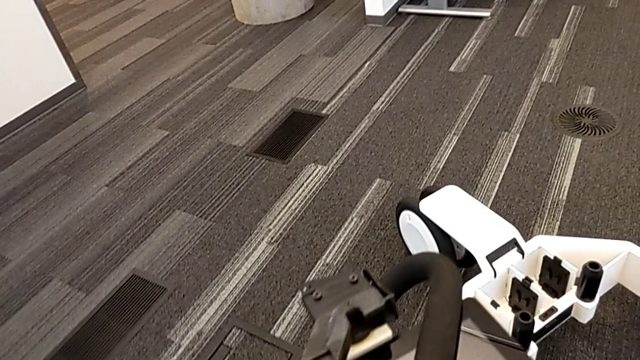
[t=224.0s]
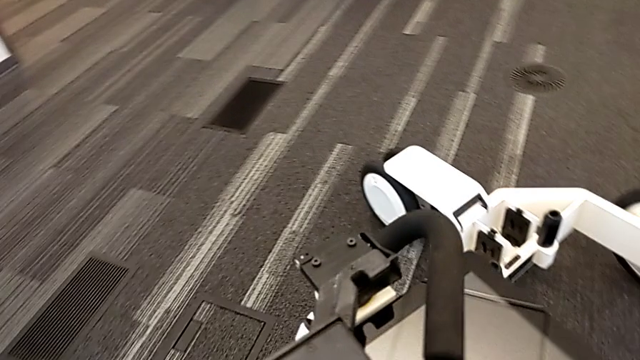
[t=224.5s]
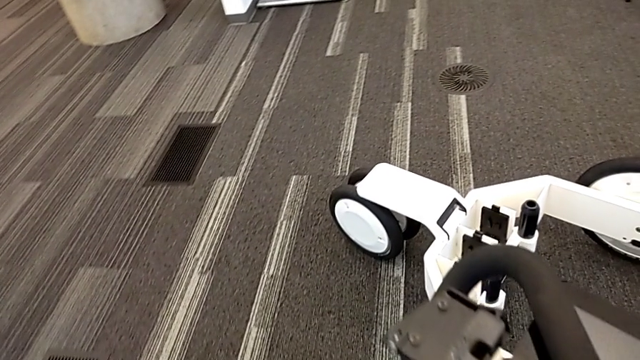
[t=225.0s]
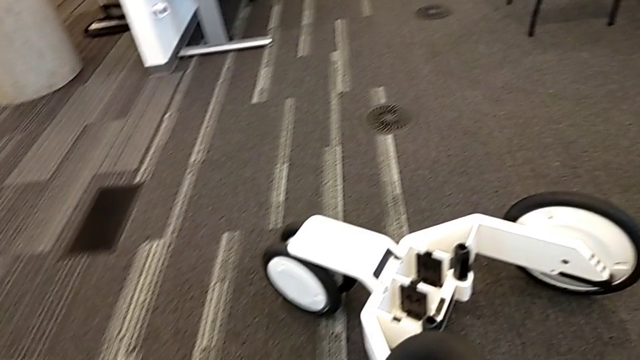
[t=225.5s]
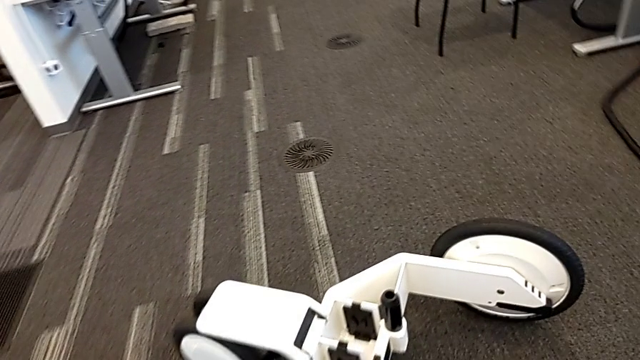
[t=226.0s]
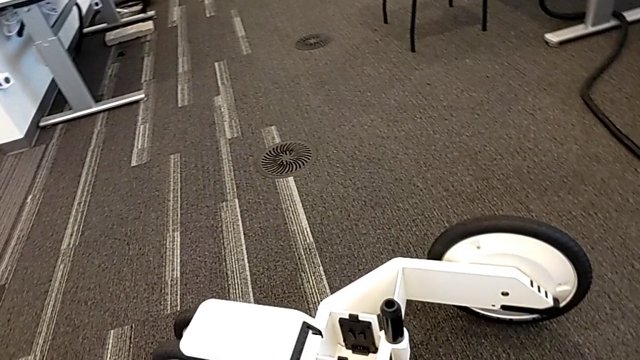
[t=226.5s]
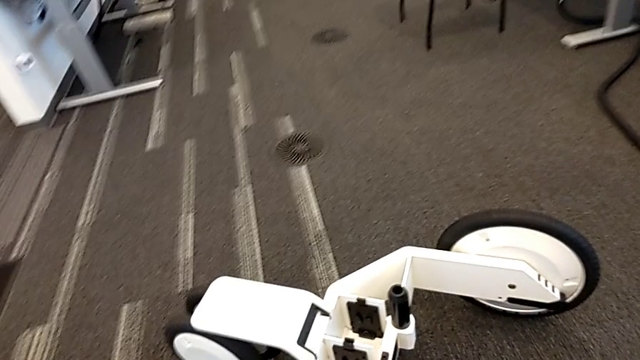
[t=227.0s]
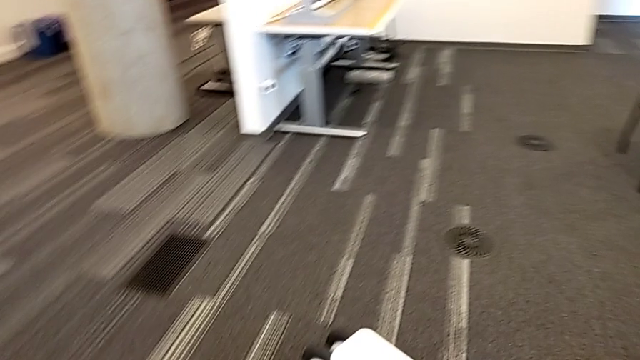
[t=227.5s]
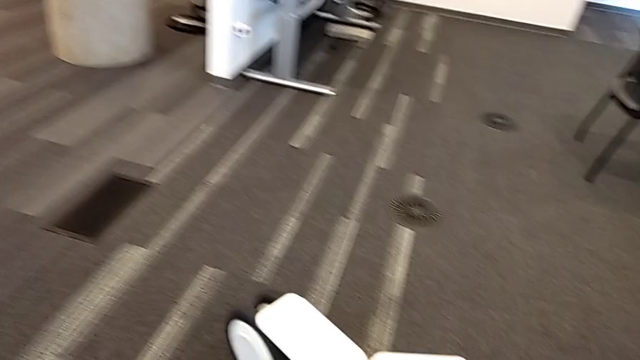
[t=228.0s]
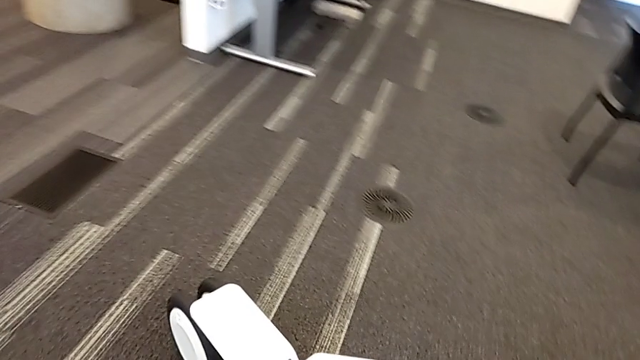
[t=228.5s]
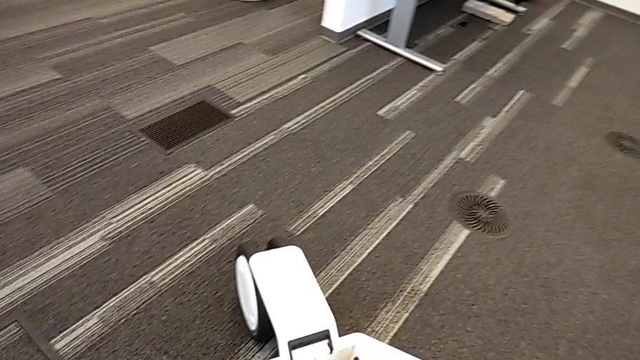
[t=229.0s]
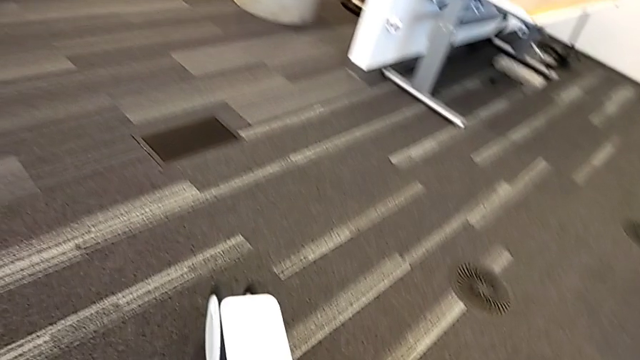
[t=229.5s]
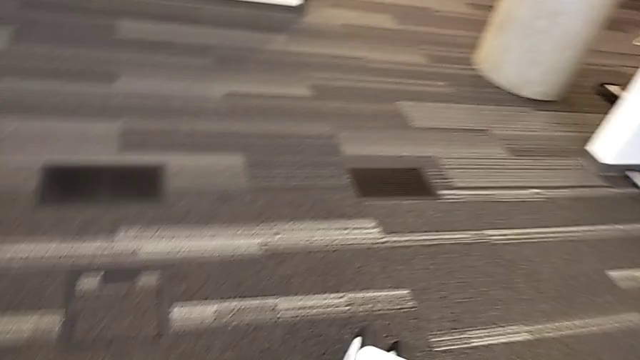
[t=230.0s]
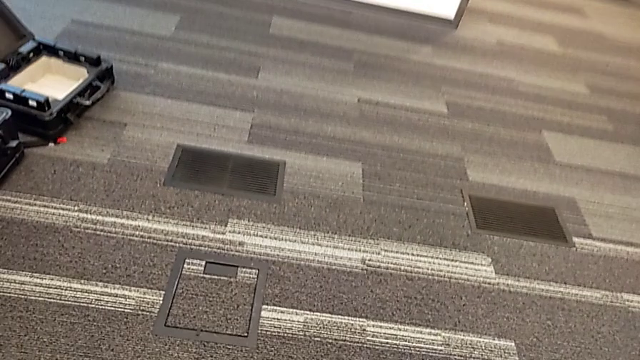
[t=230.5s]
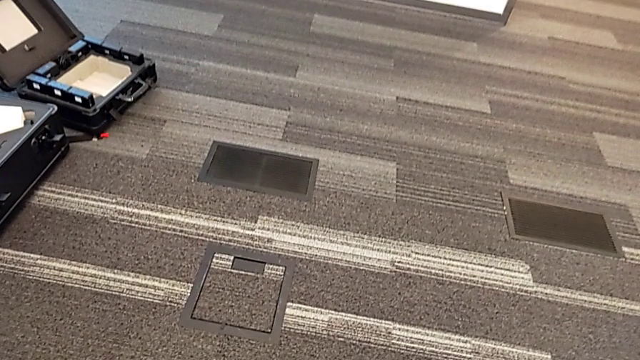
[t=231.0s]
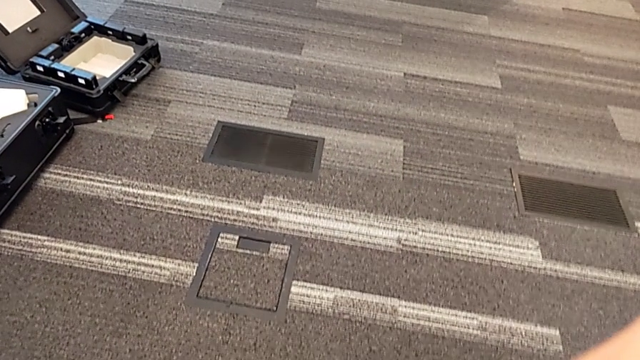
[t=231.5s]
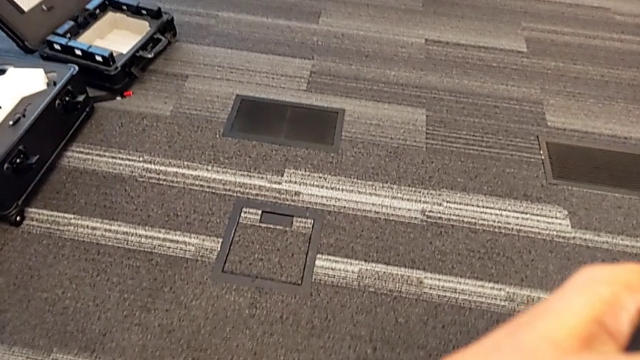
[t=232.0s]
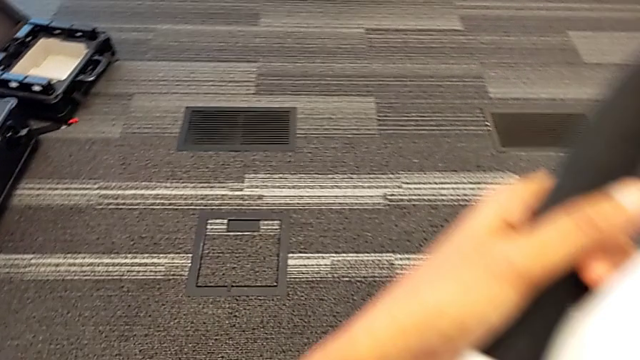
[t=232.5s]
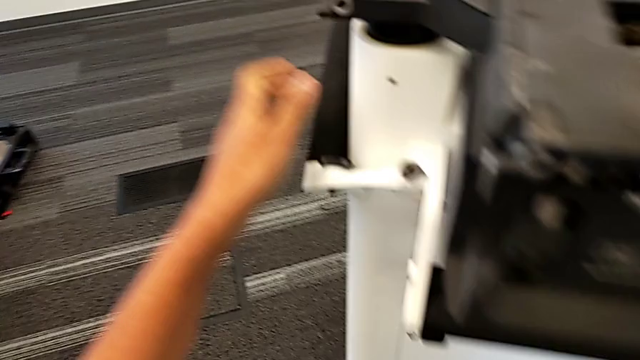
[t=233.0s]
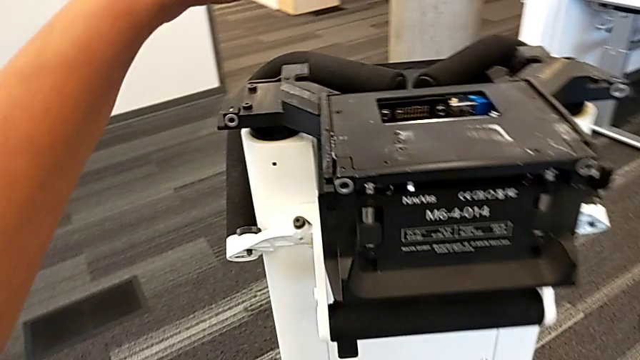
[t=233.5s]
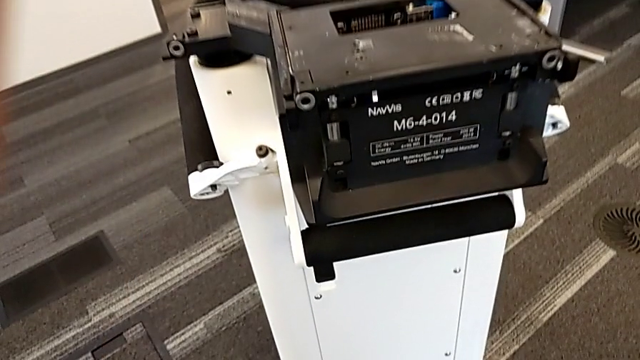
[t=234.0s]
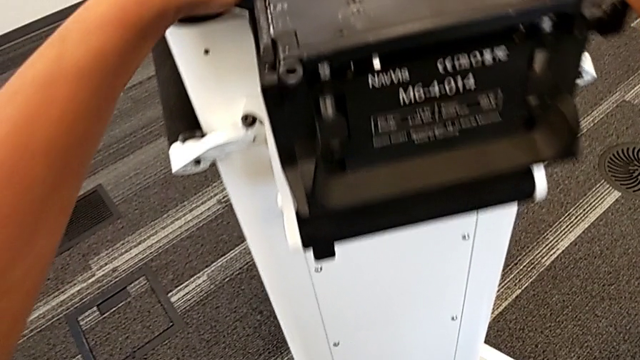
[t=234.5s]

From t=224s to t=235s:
The camera wearer is pulling out the base. They lift the base, place it and push the M6 head.

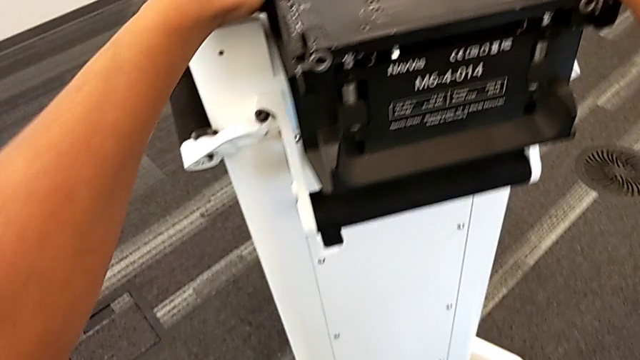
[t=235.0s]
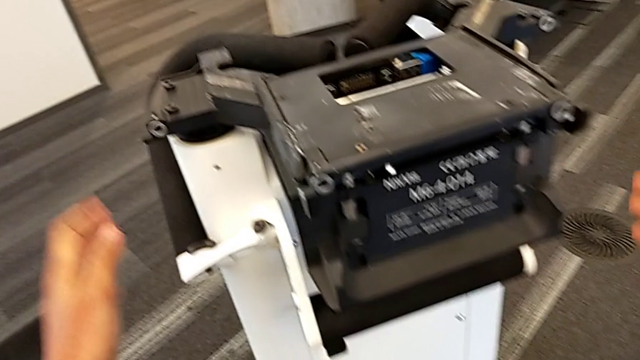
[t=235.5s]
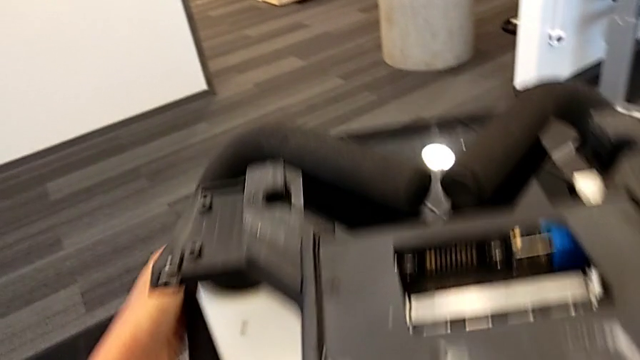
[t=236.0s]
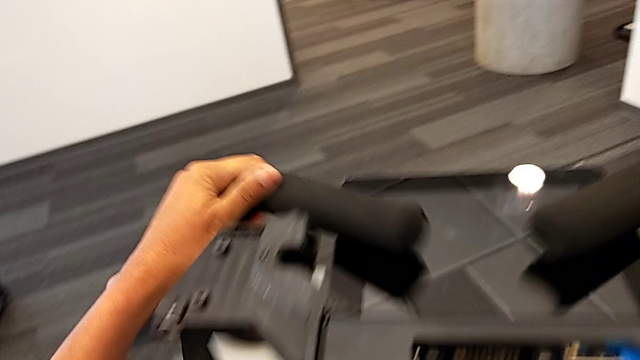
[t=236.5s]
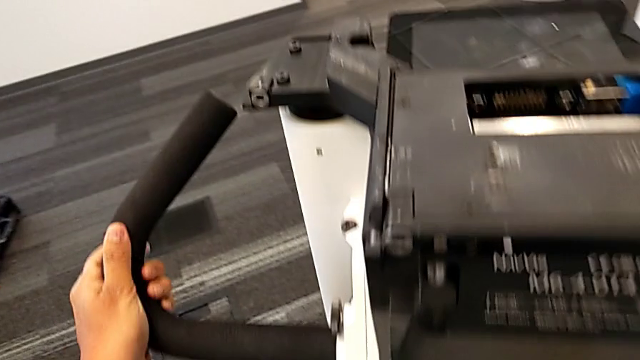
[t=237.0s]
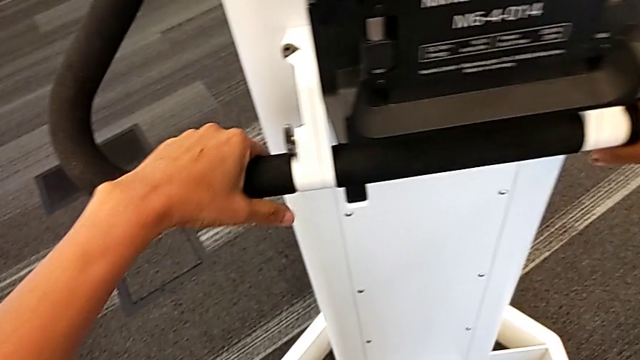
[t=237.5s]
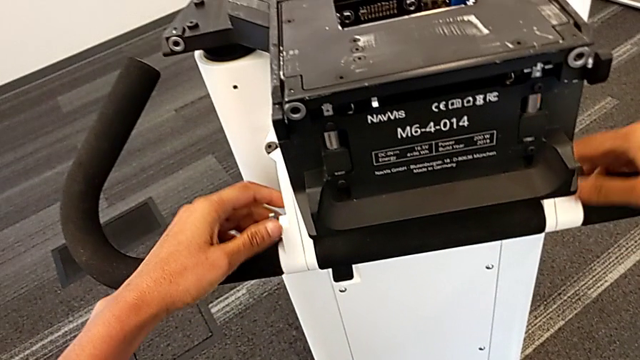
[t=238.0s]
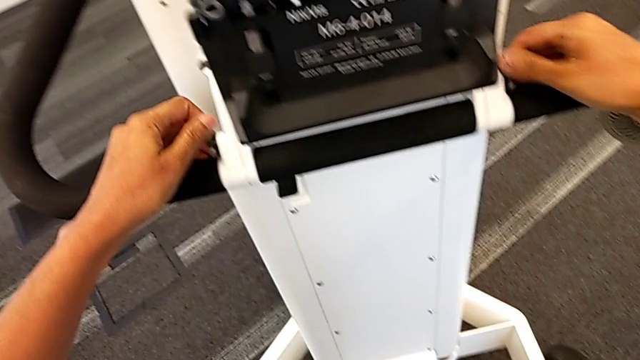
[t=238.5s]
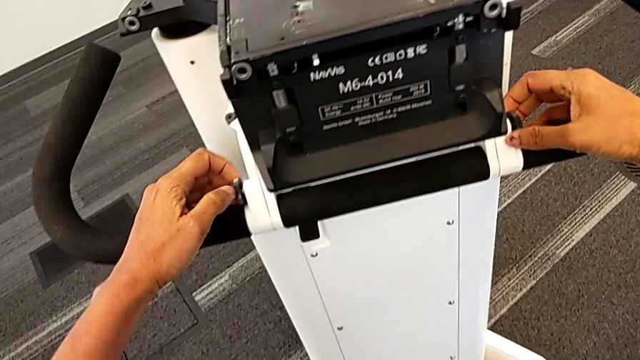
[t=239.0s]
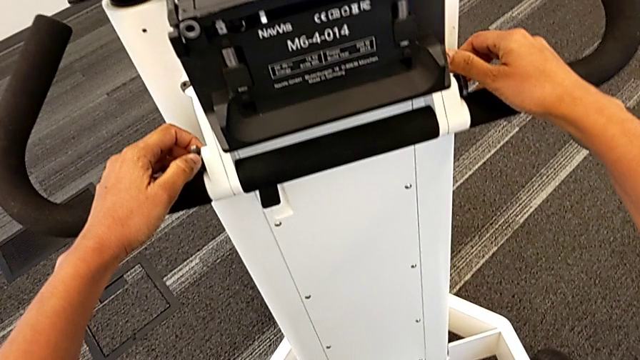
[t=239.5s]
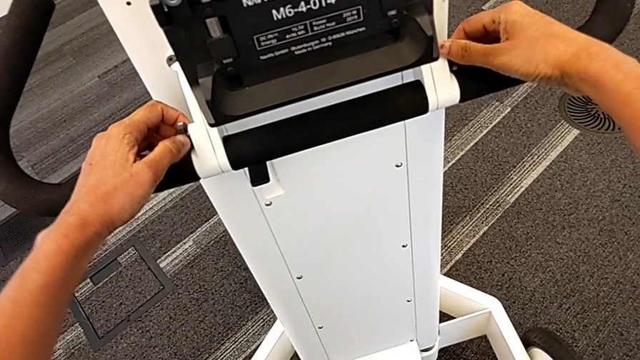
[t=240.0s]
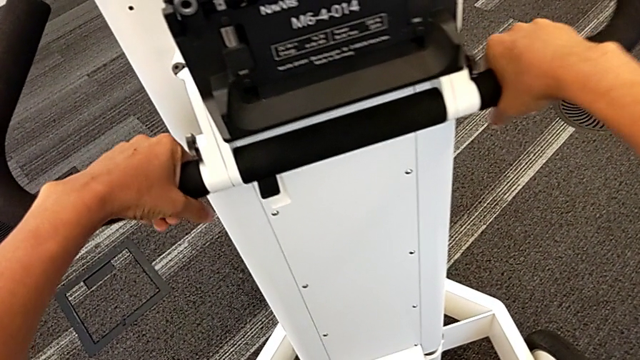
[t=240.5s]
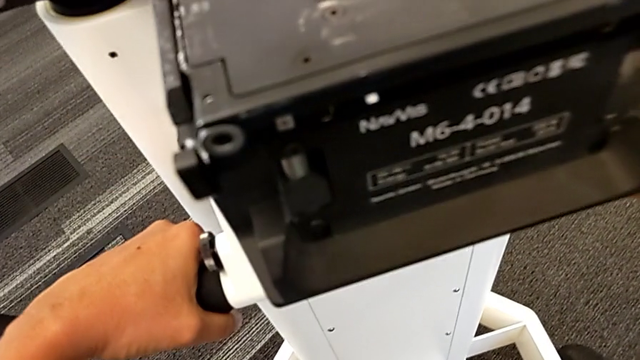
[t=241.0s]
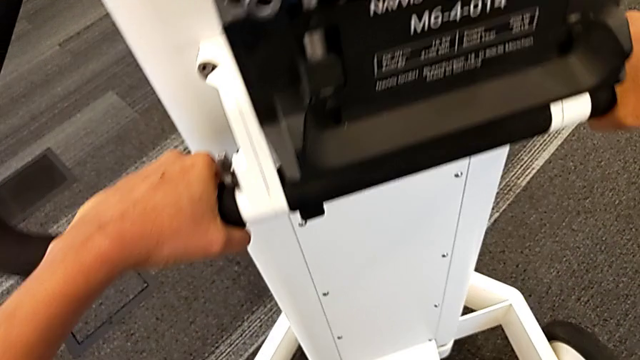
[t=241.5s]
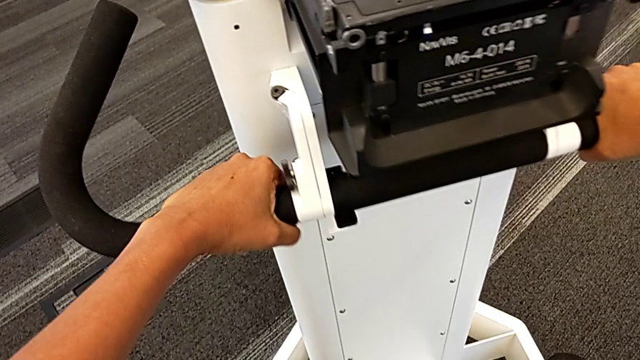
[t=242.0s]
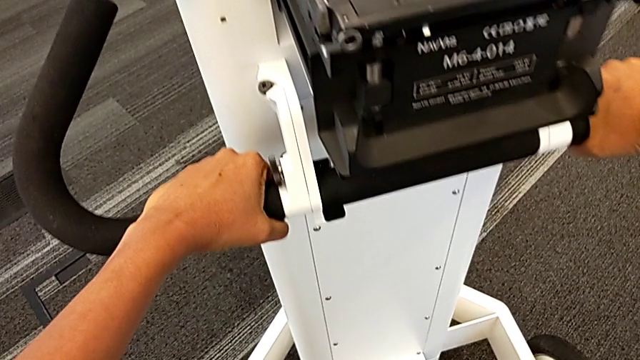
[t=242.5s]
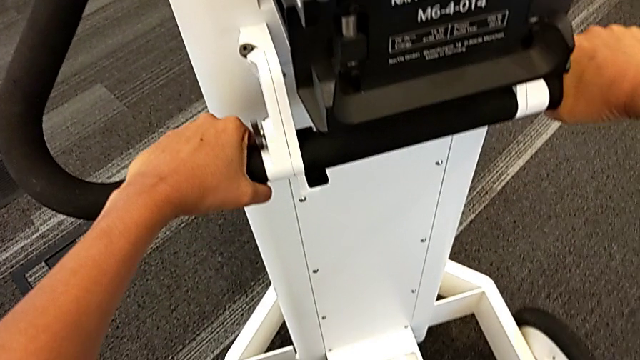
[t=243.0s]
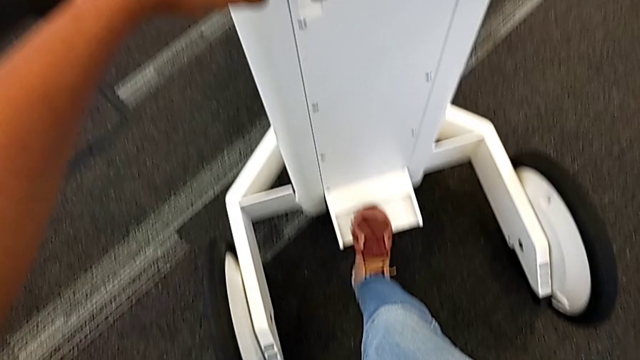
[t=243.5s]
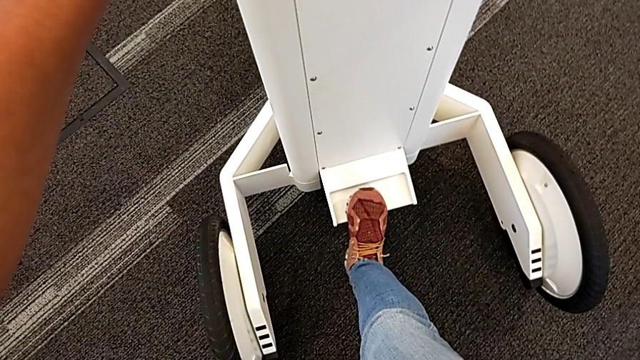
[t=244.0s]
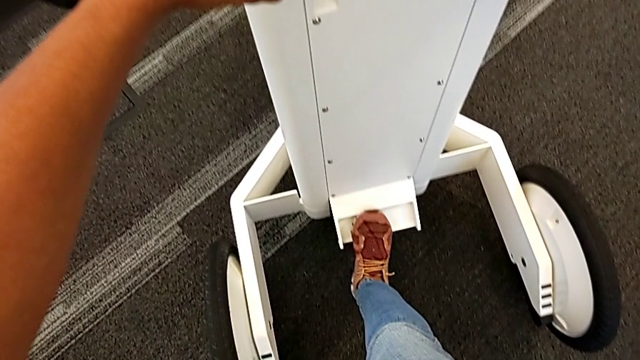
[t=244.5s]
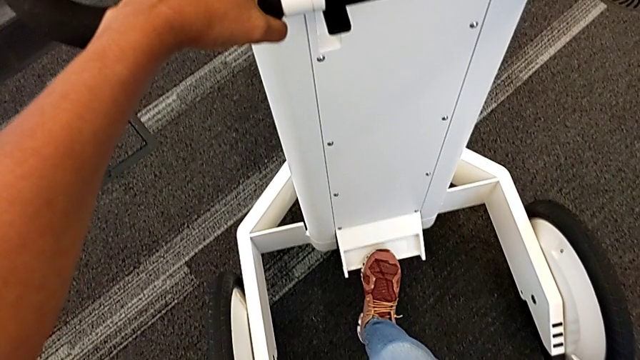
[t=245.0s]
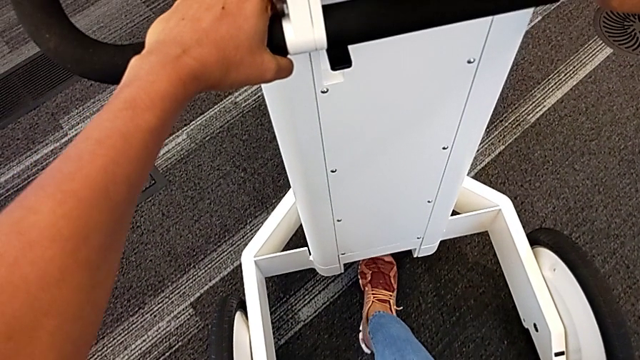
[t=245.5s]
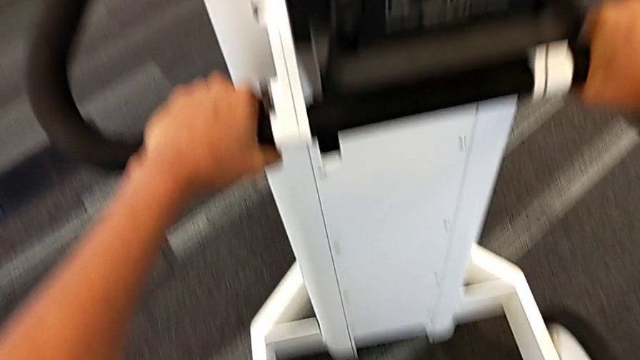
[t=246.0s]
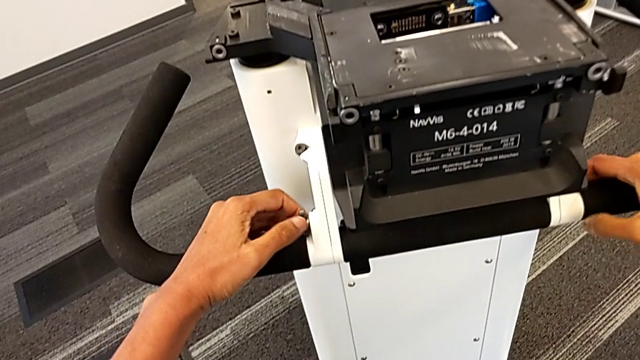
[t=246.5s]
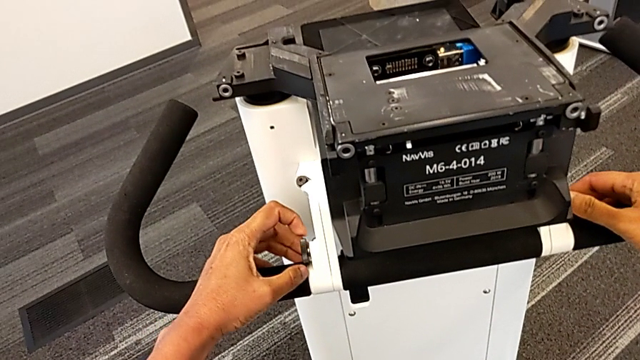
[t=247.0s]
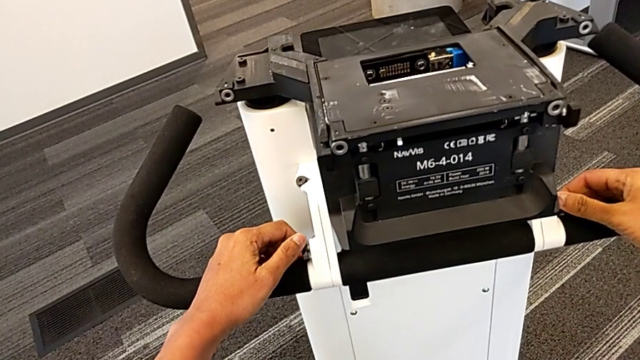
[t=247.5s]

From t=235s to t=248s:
The camera wearer is pulling out the base. They pull the handle, grab the handle, insert the M6 body and lock the M6 body.
